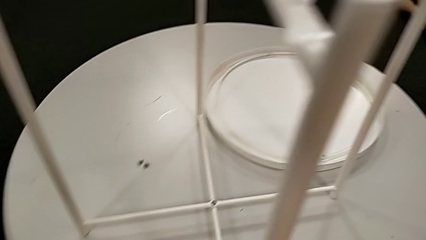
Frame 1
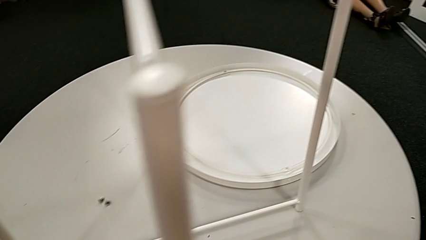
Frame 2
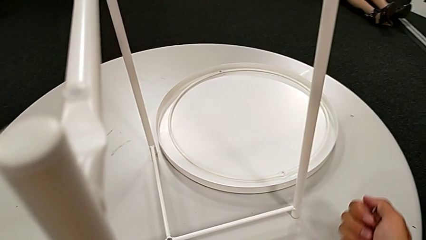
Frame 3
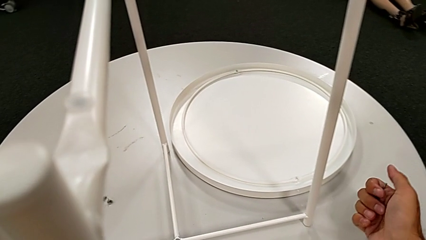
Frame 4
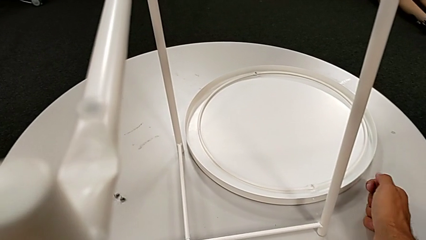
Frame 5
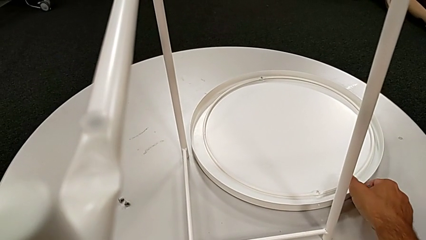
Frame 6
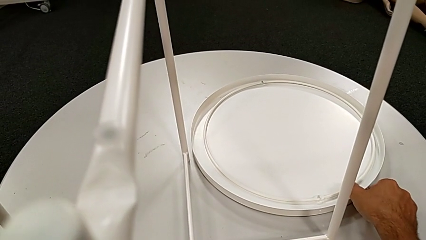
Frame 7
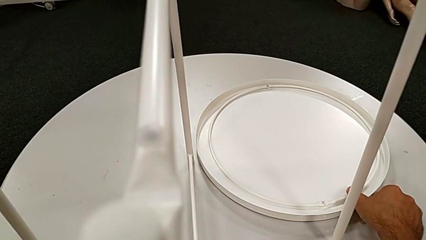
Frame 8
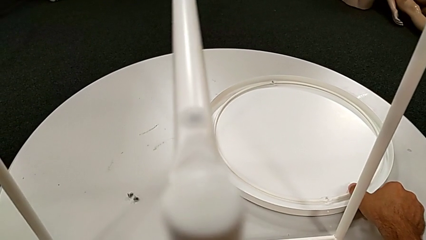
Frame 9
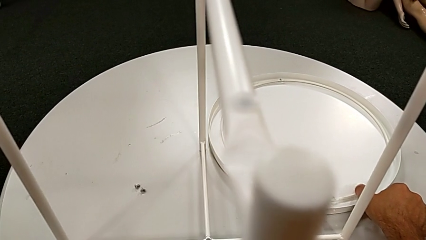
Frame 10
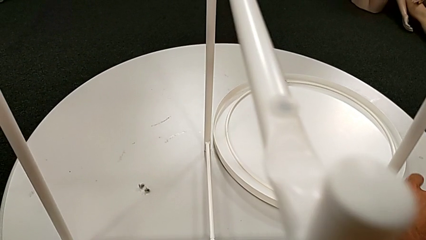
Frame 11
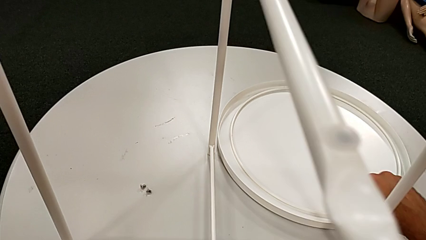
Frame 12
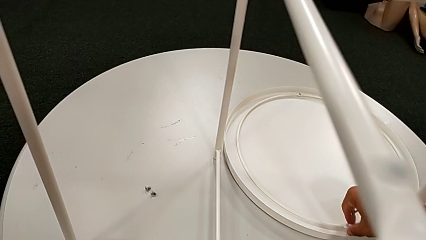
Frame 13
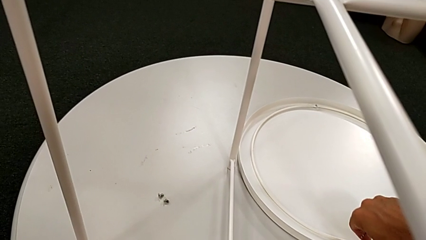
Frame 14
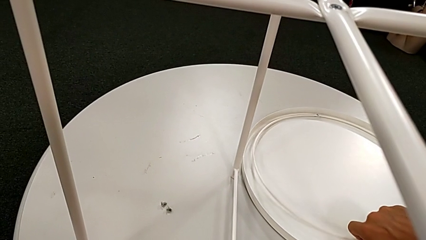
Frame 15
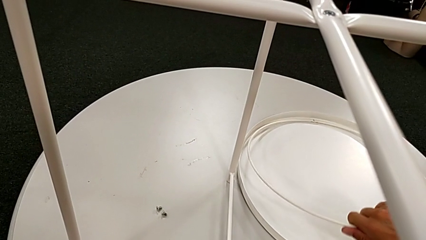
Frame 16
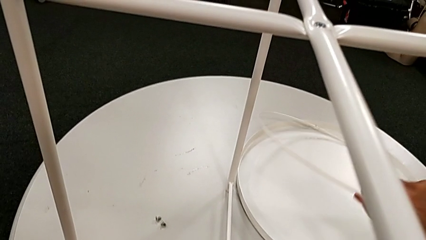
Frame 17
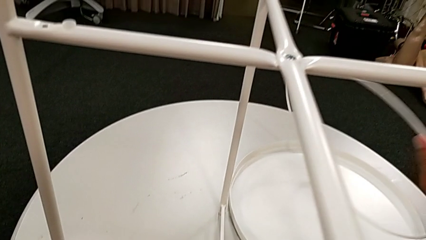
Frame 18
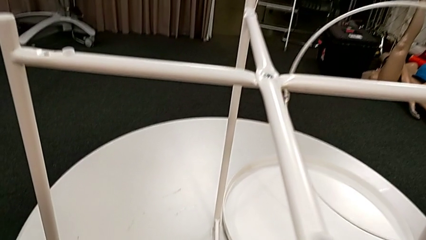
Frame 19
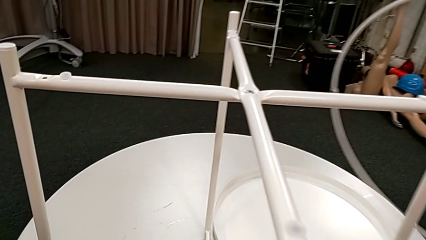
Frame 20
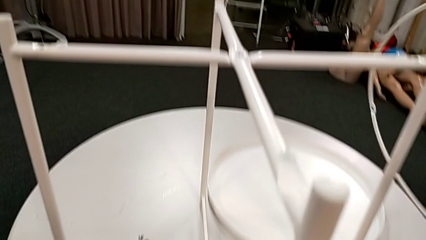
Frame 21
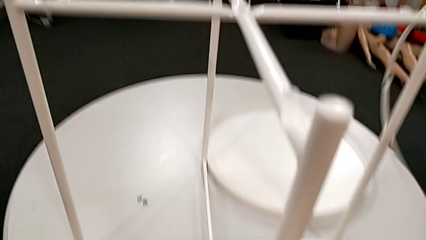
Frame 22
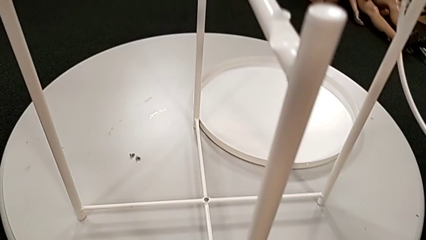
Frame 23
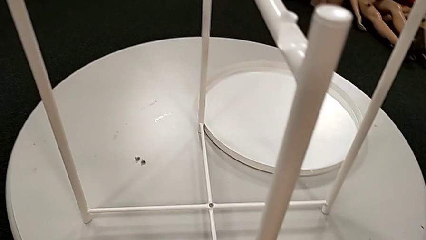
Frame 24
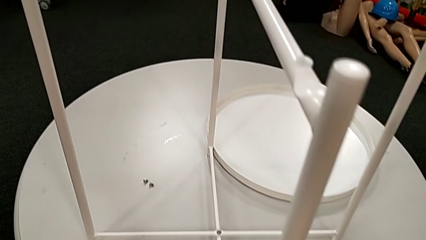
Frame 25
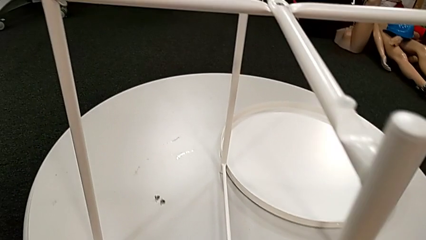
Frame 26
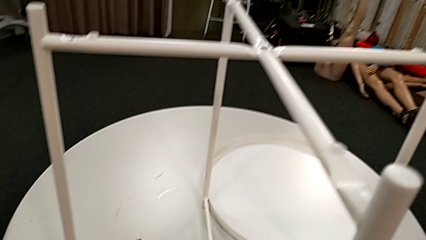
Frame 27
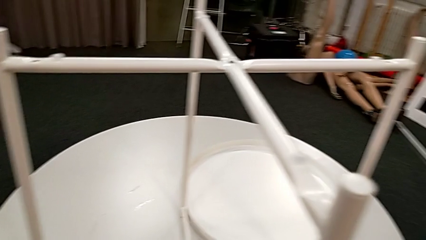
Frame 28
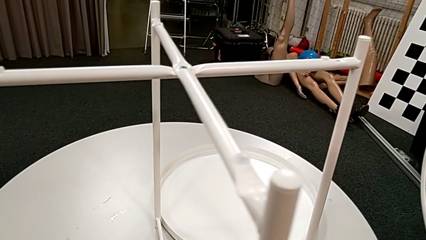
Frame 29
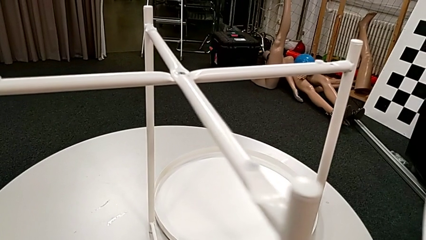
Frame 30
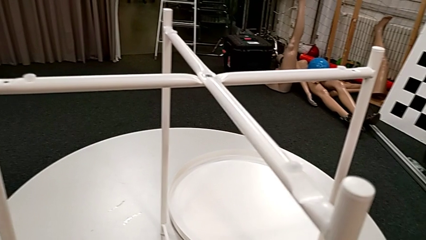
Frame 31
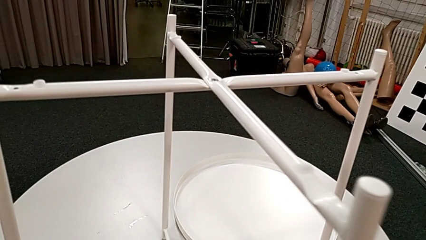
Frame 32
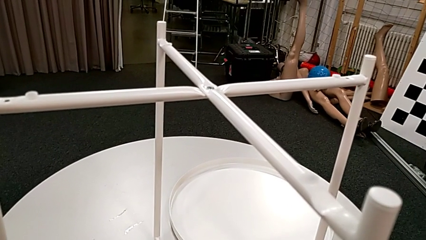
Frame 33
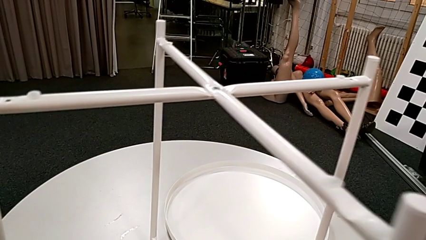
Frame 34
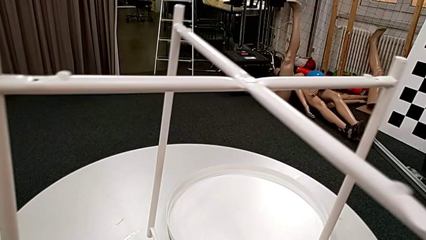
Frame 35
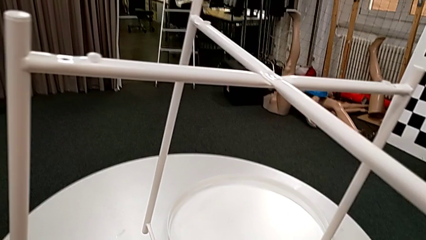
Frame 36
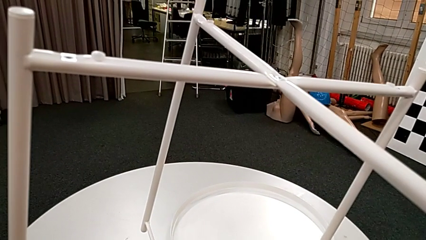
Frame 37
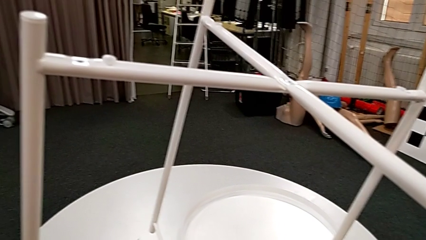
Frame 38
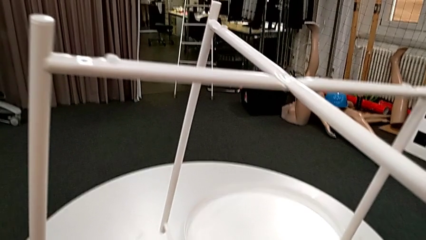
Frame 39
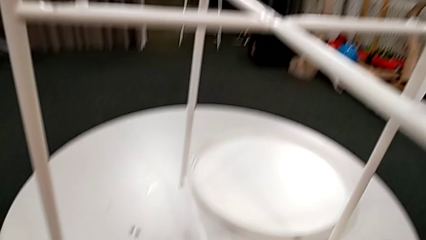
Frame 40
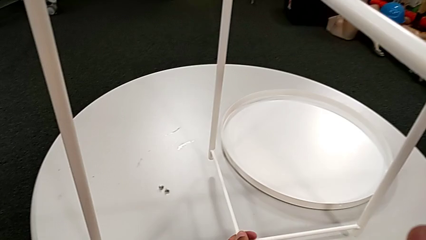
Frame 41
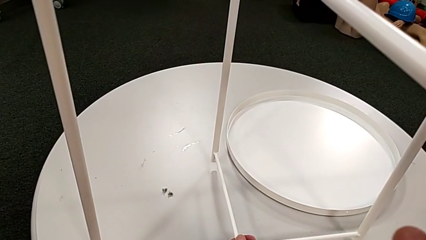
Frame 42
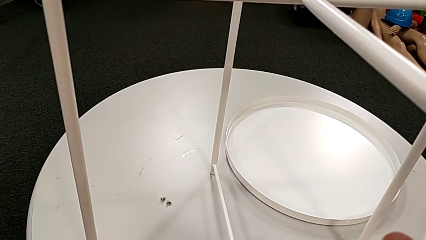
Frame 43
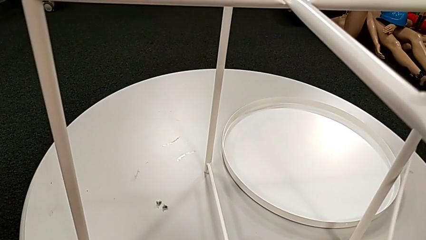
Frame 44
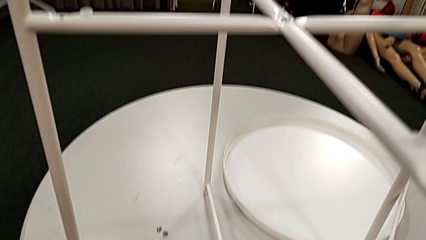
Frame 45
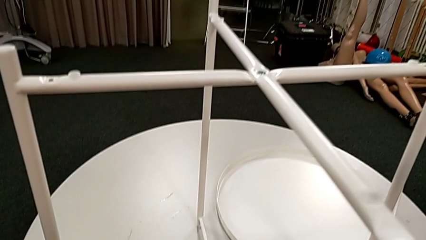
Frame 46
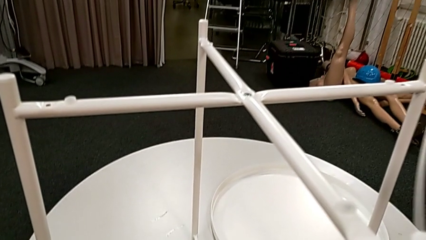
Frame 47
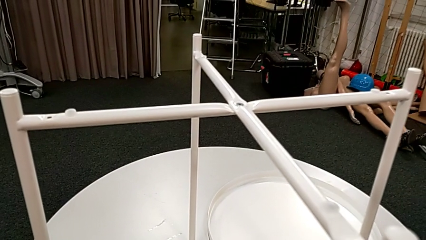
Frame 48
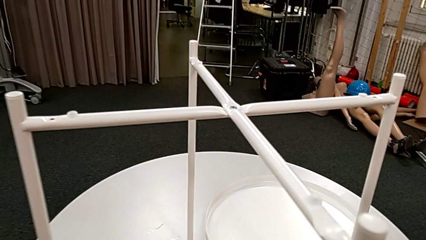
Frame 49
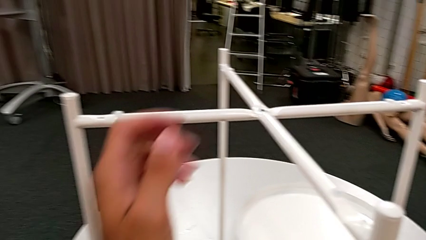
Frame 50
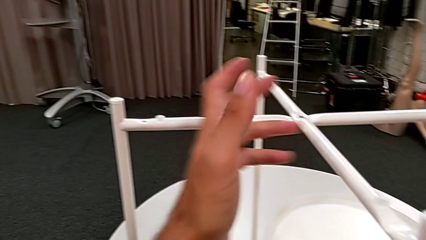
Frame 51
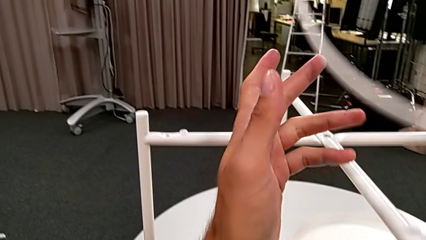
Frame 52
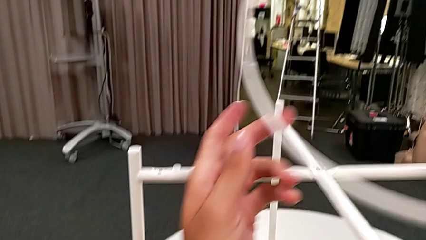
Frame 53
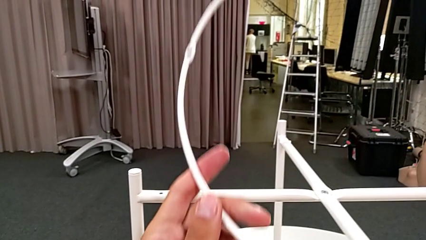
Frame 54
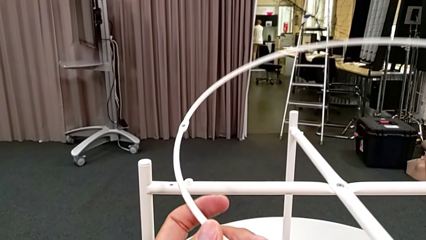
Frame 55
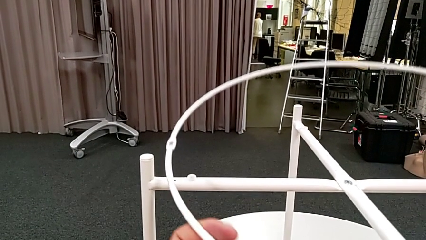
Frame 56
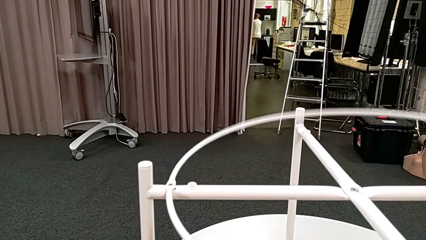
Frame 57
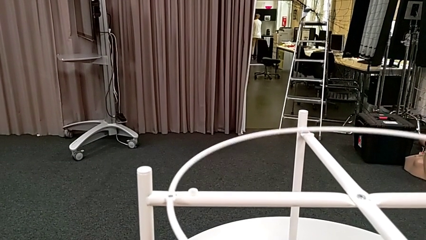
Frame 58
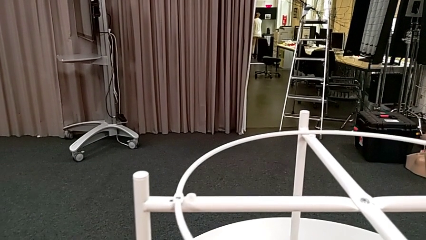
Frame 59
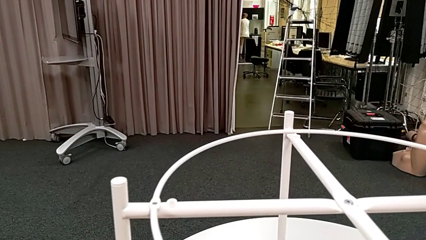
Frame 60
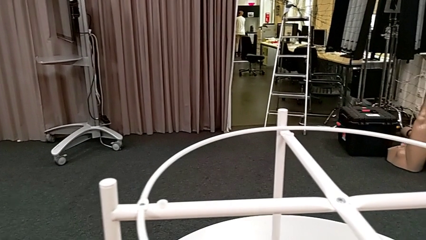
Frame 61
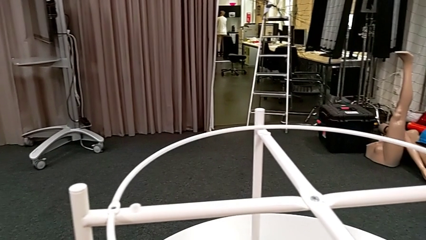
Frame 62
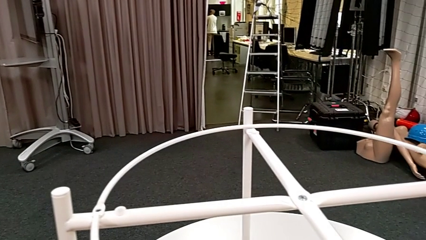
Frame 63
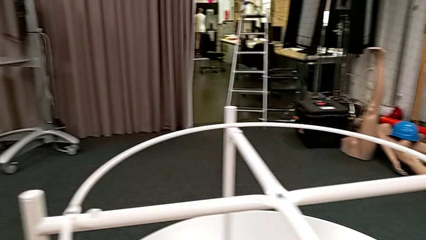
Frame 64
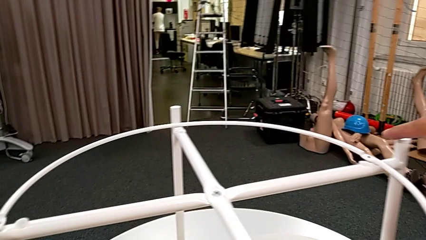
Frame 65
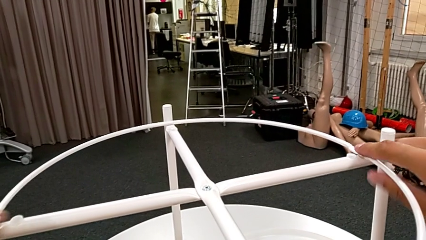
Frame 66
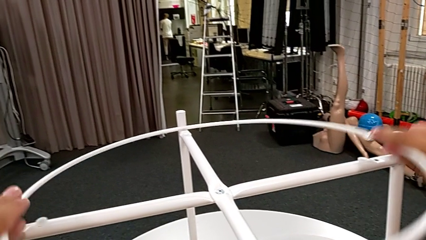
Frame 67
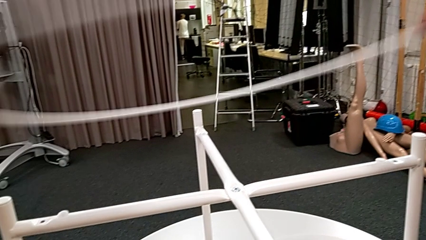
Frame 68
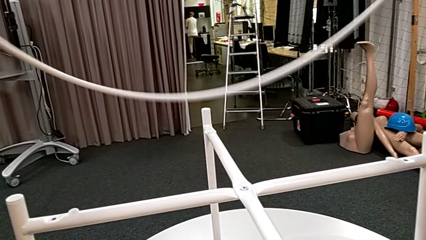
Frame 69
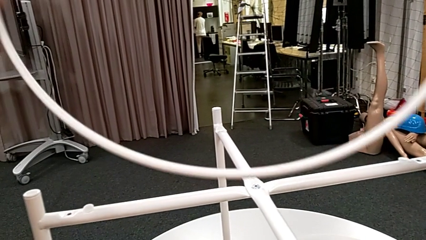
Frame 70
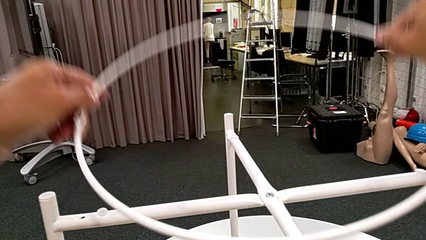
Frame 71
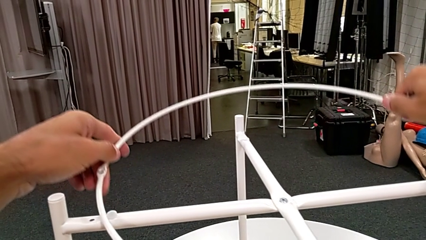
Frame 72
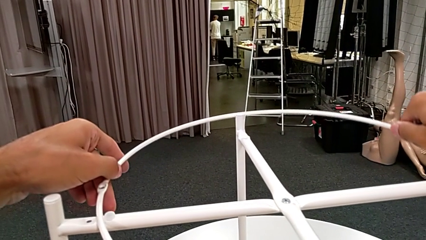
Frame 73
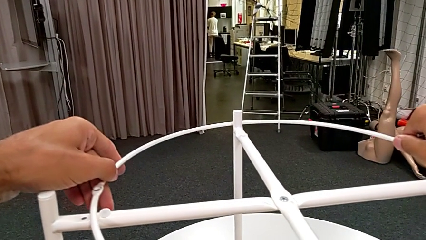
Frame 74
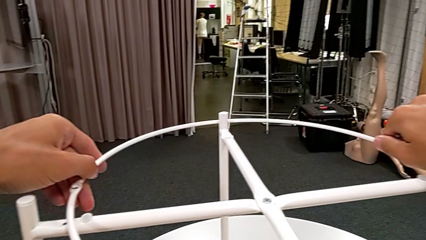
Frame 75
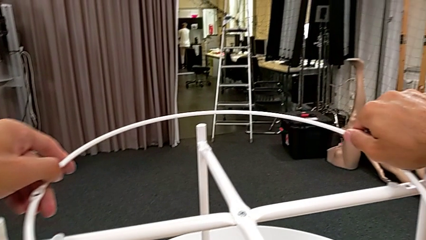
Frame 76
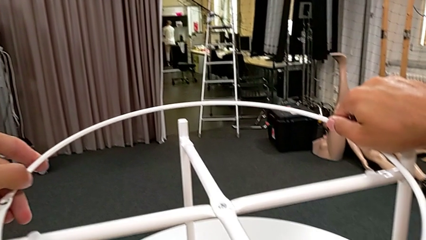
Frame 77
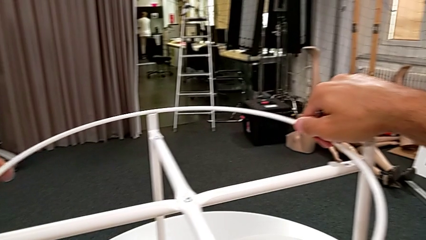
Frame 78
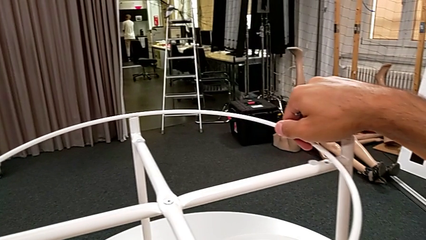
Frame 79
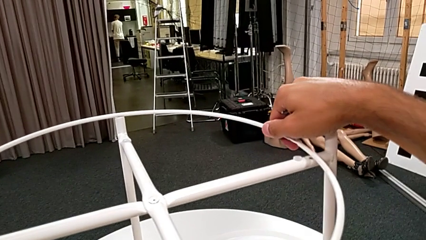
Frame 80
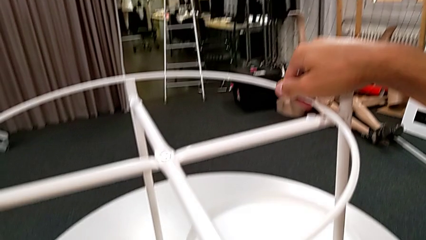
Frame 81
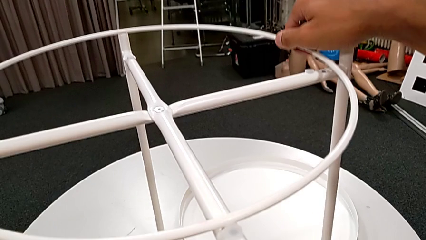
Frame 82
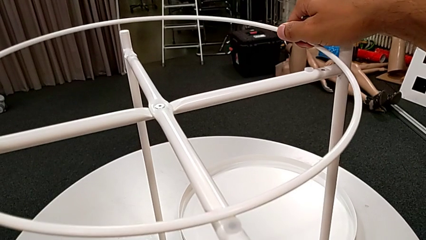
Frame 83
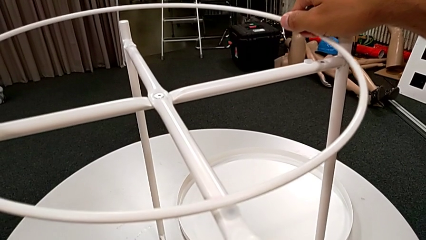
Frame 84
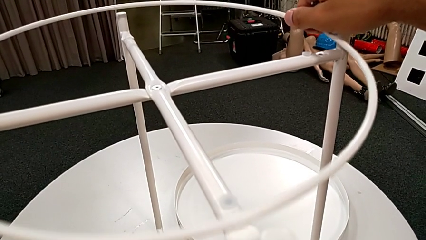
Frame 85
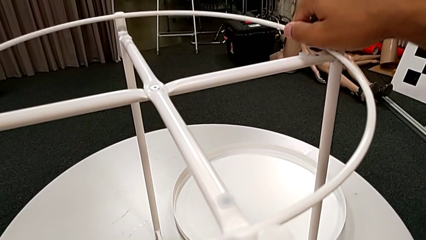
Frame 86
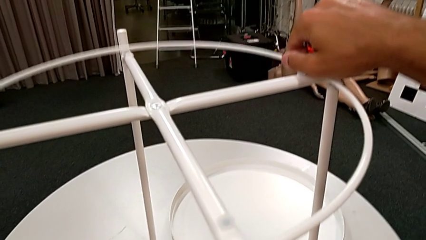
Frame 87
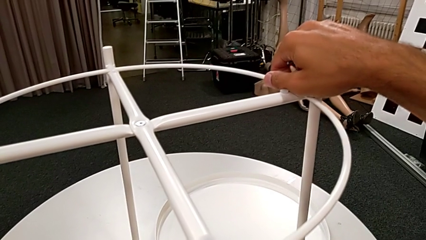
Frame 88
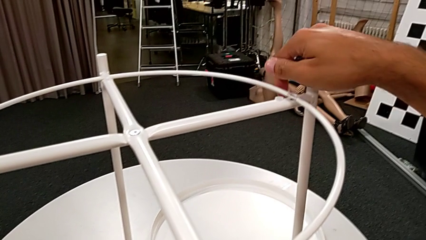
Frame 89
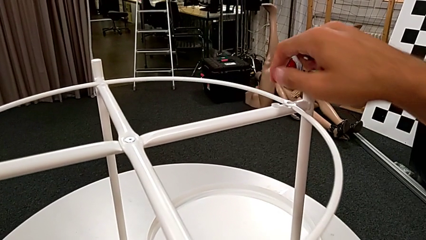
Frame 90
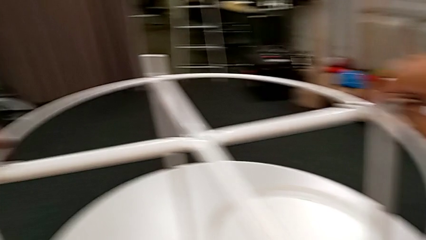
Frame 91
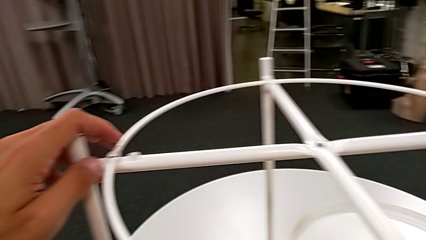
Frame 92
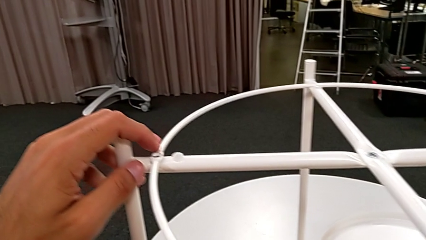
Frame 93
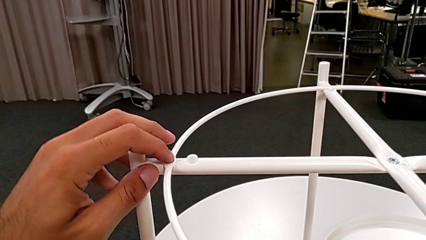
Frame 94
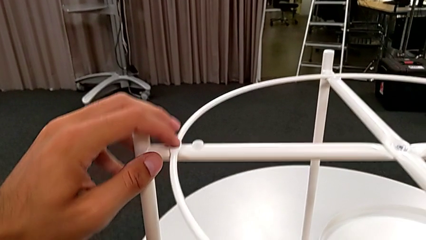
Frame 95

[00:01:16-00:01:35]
The camera wearer is assembling the white circle from the leg. They grab the tray, lift the circle, slide the leg, wrongly lift it, putting the legs down, place it, wrongly place the circle, flipping it, rotate it, align it and place it.
